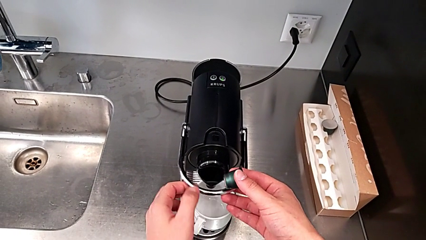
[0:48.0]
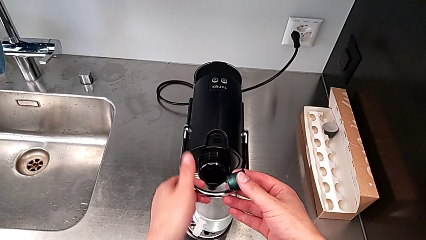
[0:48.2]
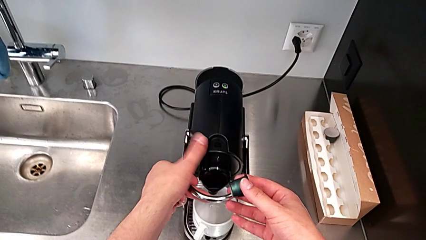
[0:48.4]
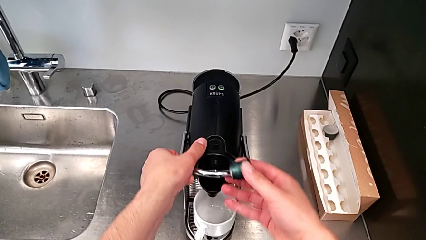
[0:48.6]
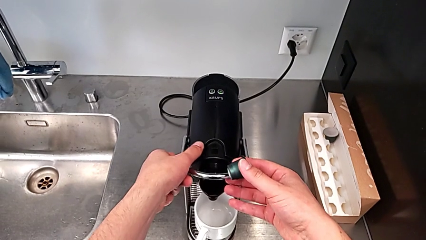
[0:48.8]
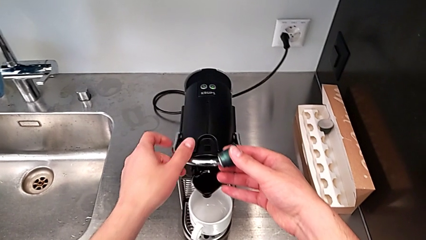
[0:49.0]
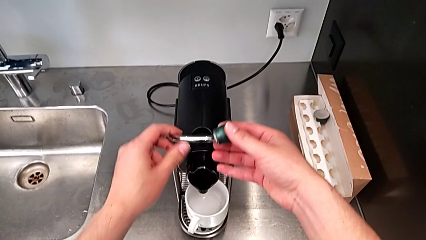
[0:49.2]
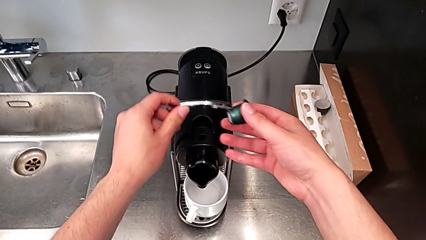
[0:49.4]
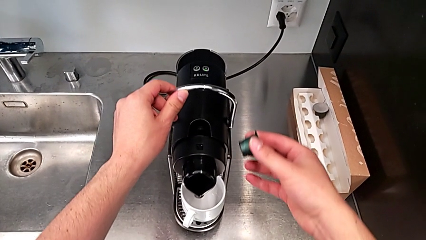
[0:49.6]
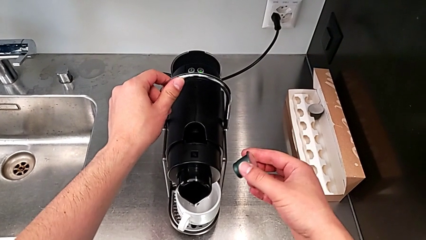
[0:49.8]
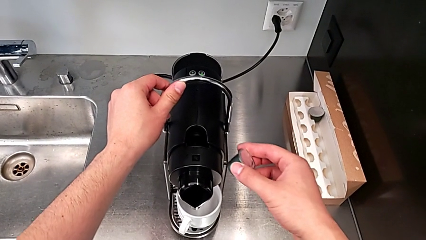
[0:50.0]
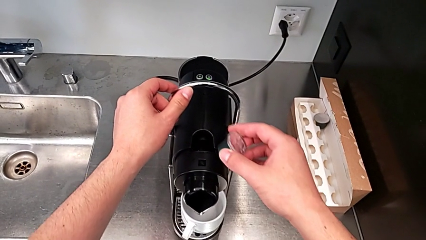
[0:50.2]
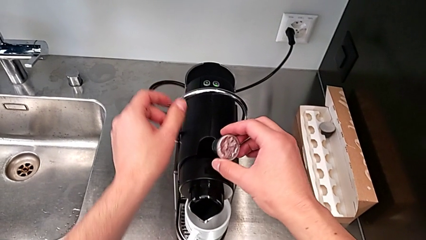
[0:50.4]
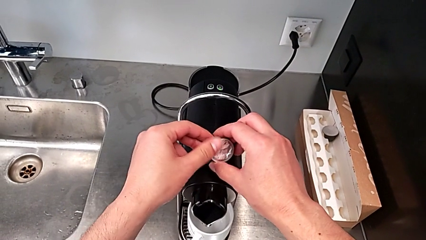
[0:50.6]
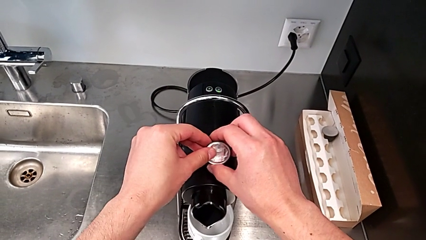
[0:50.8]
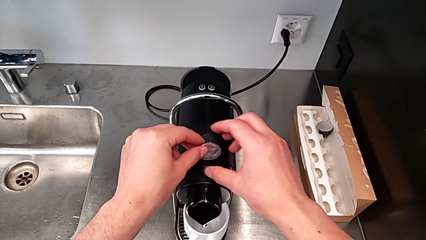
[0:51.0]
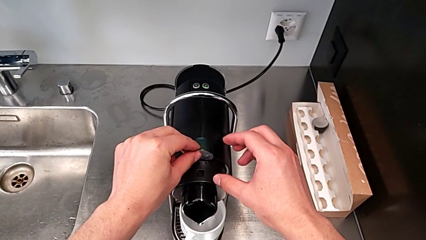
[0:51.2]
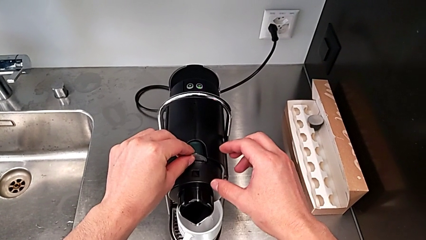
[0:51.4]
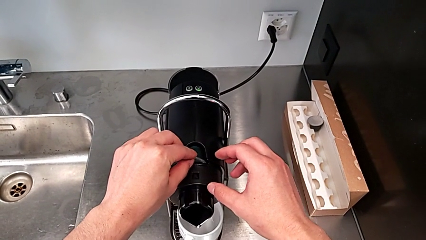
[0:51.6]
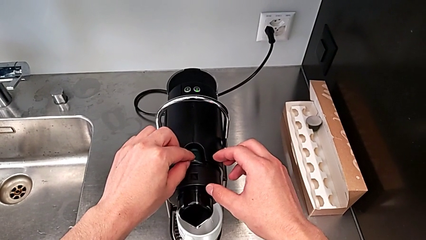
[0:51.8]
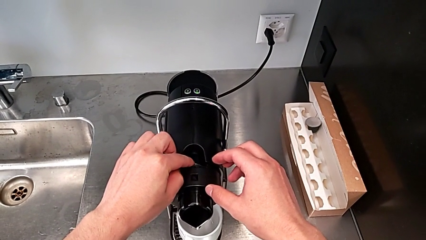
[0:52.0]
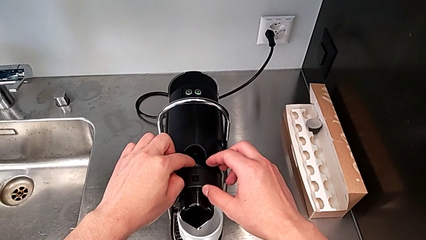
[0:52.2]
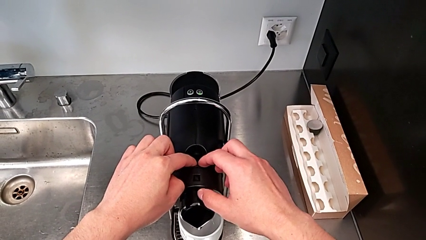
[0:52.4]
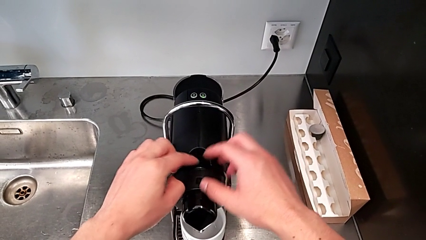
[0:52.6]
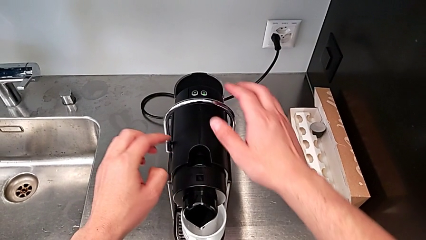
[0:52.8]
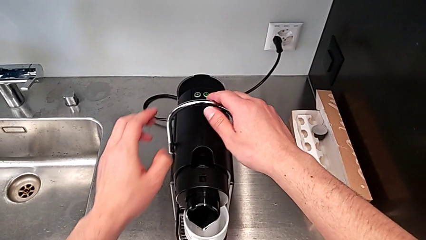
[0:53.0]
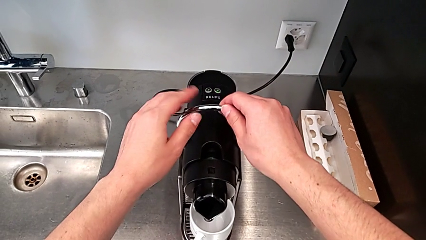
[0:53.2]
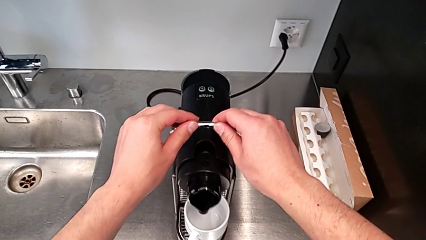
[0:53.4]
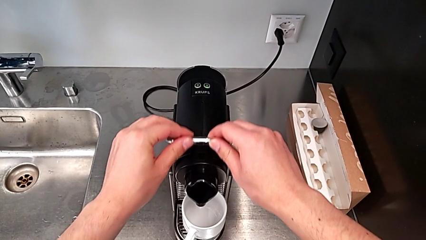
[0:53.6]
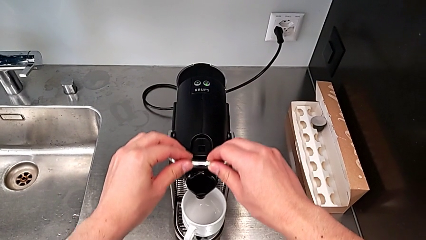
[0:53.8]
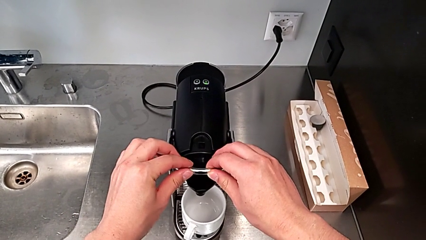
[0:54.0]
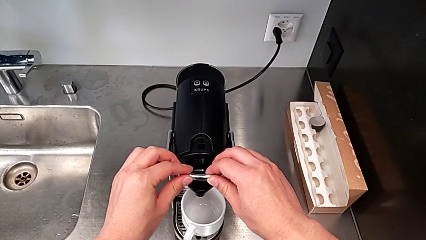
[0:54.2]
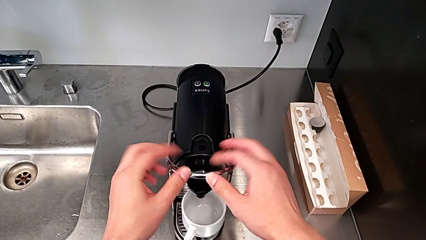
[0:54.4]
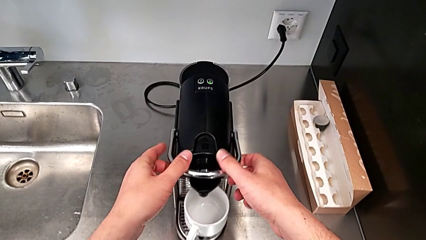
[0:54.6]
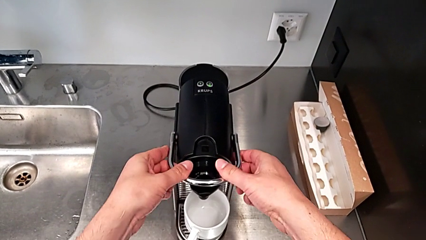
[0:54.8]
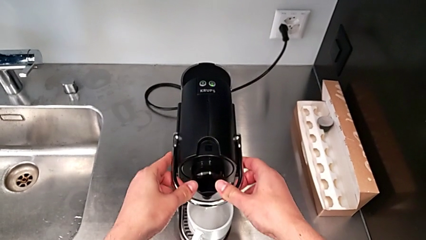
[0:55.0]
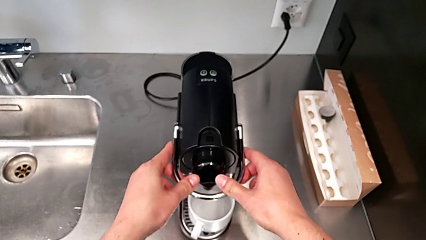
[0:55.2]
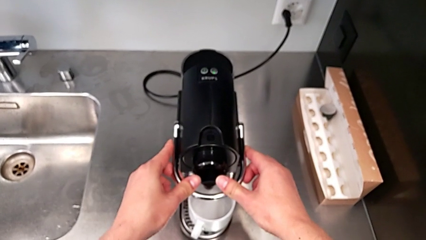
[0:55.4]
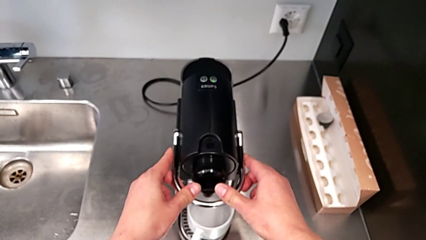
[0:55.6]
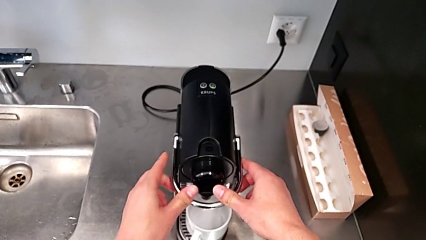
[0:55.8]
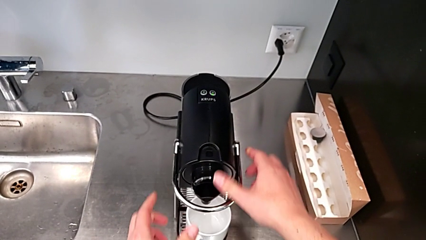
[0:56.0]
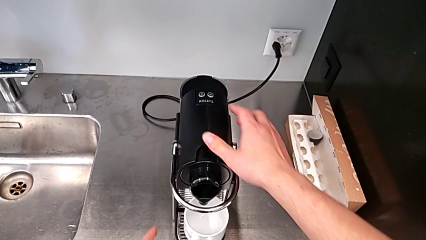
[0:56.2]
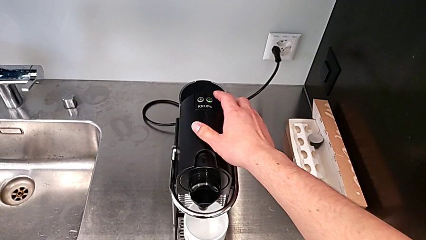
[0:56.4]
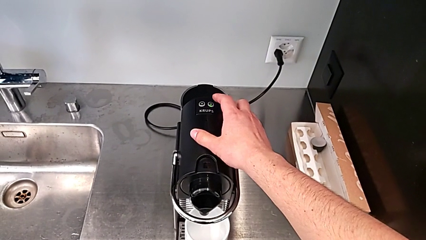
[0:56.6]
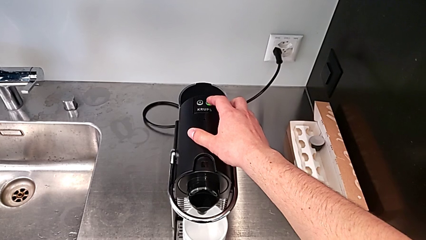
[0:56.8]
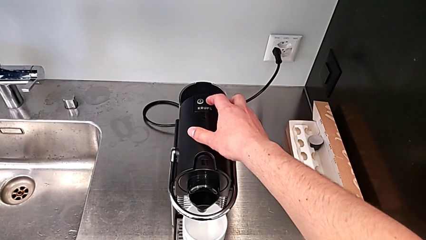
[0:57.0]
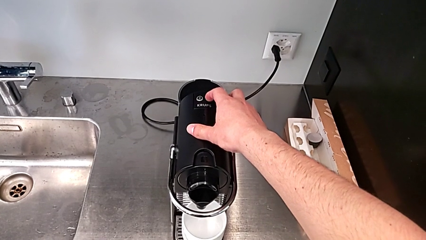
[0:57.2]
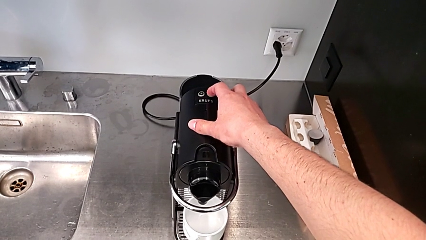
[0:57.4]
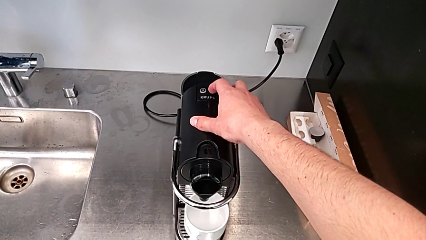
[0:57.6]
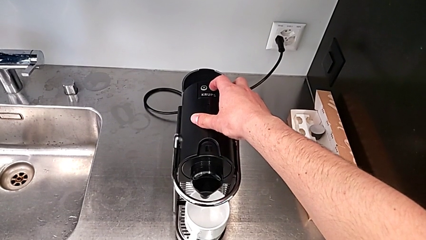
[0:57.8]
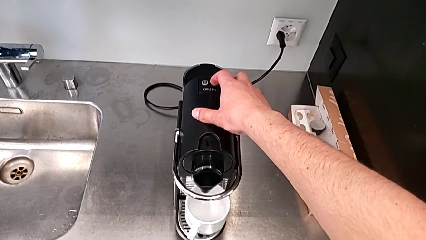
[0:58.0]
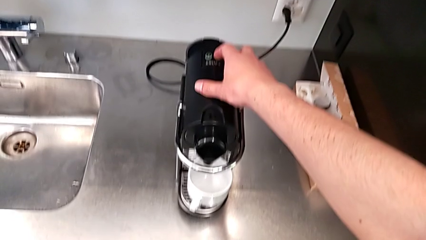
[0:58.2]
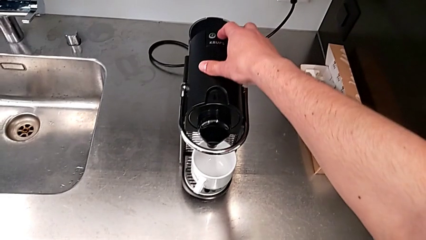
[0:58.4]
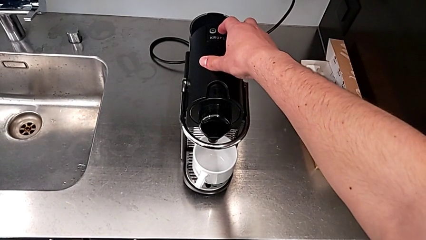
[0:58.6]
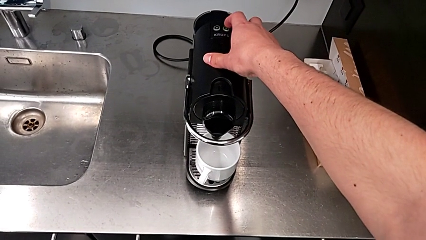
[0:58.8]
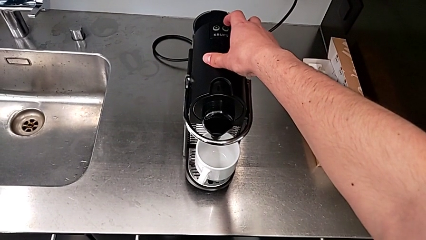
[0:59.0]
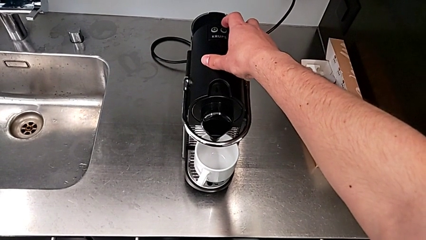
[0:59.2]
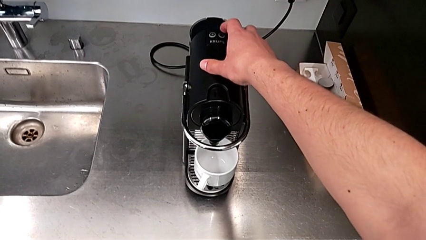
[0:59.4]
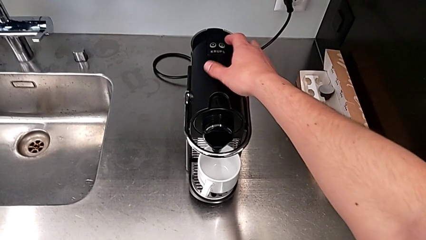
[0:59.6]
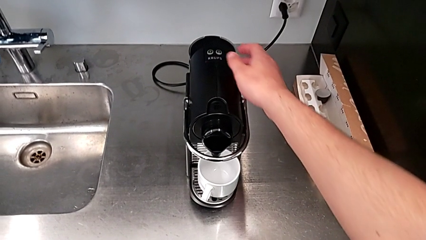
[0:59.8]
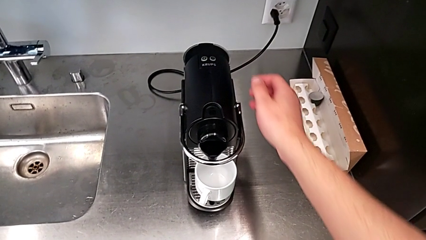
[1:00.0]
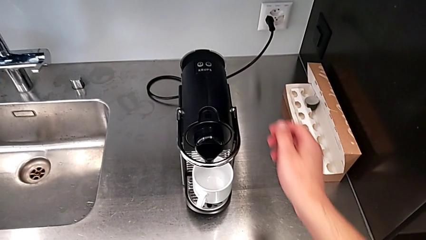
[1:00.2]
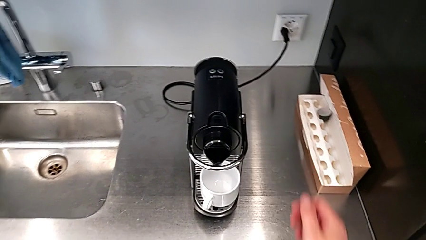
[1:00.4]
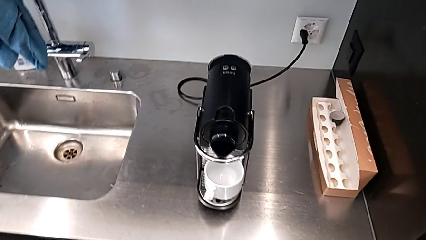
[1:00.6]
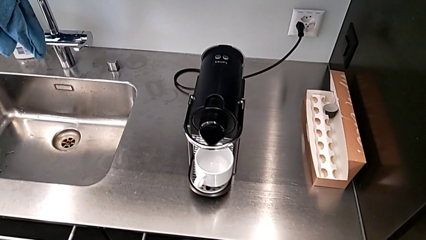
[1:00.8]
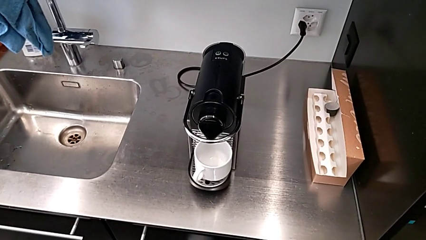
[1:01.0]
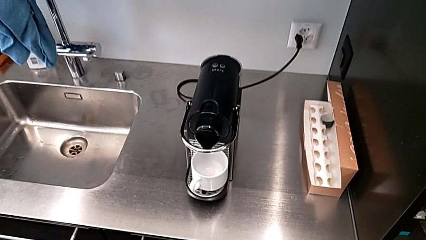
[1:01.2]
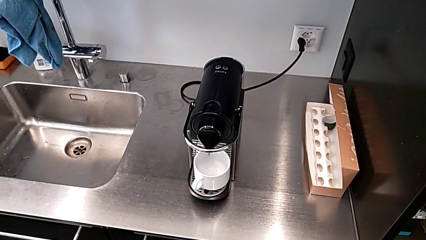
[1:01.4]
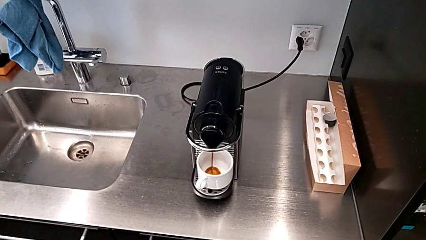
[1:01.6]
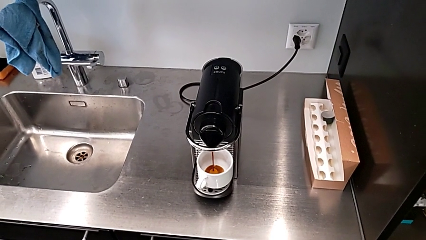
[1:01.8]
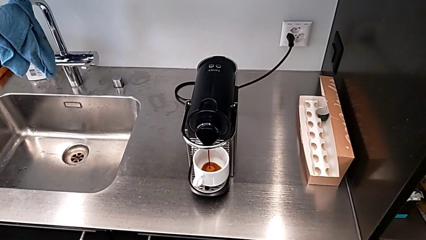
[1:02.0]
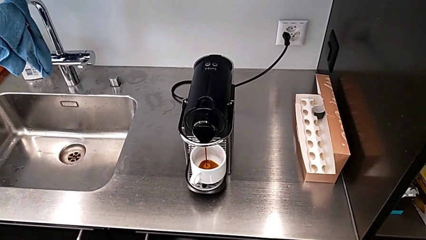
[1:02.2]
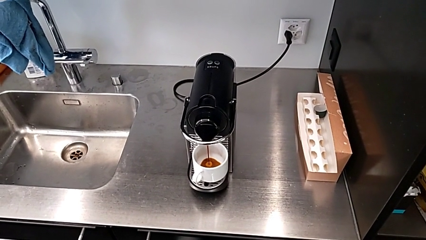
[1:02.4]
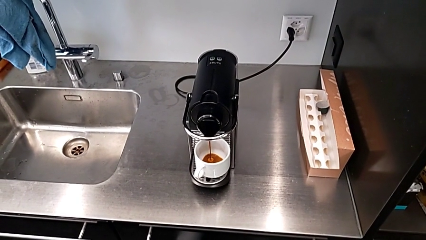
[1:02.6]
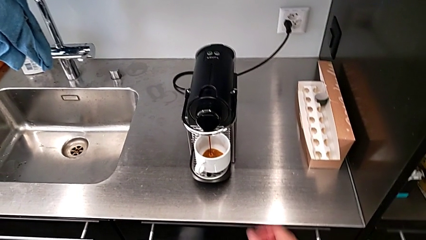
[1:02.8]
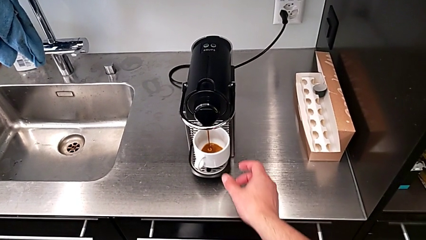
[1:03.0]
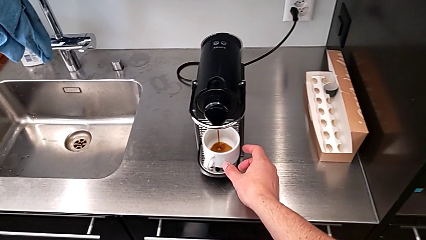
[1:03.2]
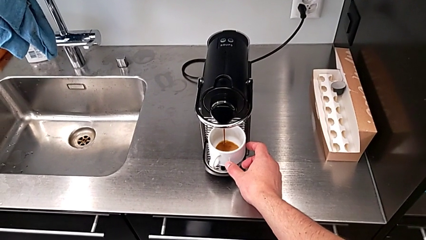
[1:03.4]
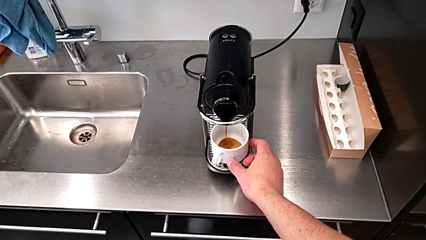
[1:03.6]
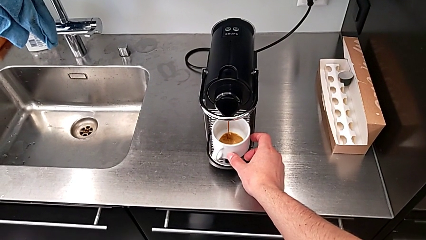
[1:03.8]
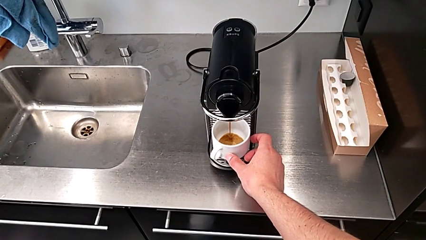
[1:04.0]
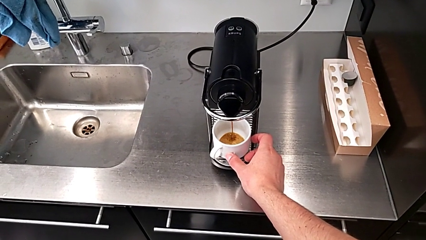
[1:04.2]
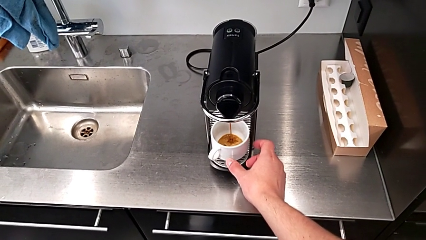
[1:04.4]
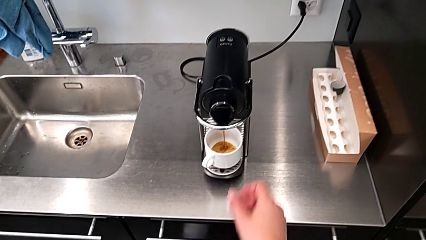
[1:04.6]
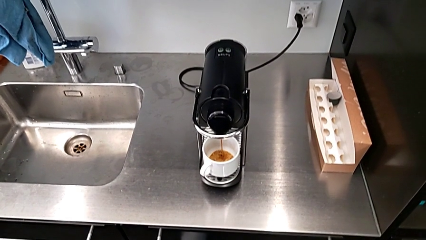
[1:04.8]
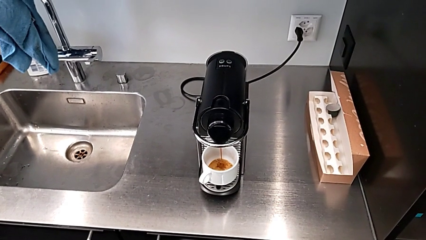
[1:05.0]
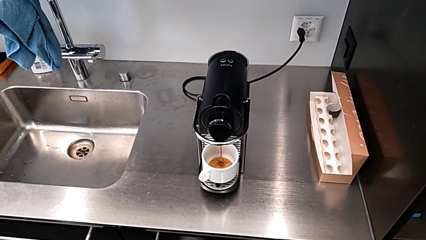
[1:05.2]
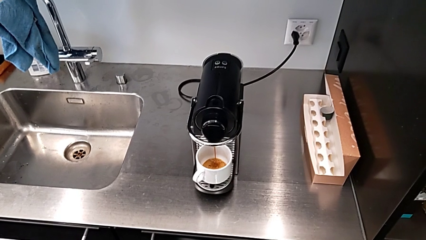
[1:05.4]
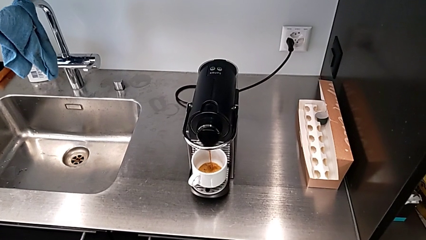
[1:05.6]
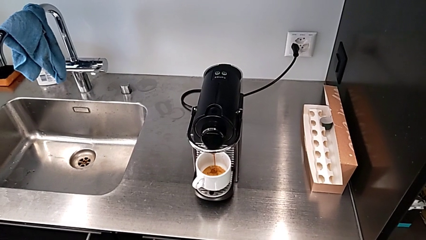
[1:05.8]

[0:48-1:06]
The camera wearer is making a cup of coffee. They pull the lever, place the coffee capsule inside, push the lever down, press the button, load the coffee and align the cup, all with the right hand.
